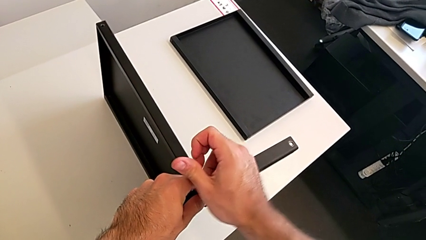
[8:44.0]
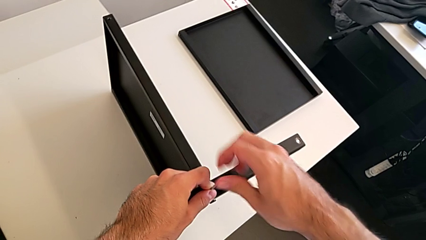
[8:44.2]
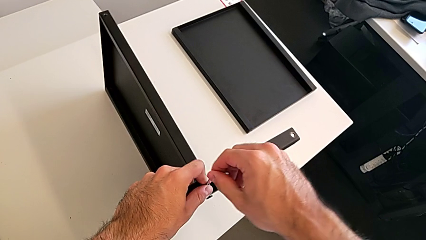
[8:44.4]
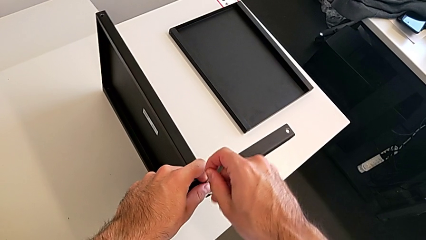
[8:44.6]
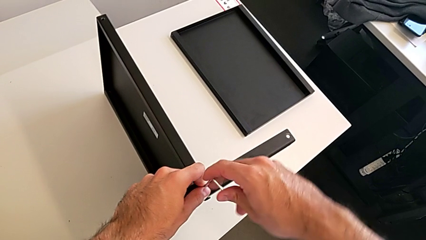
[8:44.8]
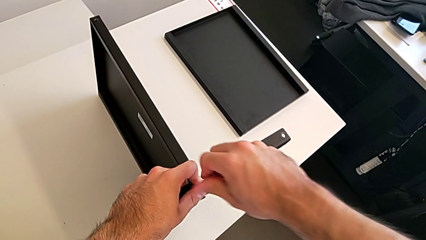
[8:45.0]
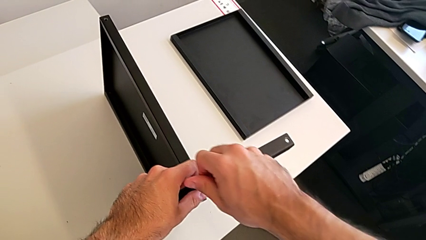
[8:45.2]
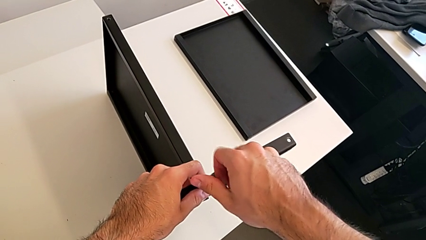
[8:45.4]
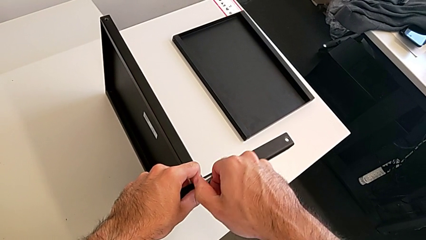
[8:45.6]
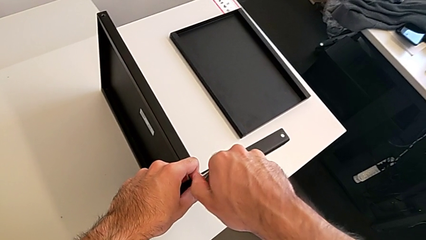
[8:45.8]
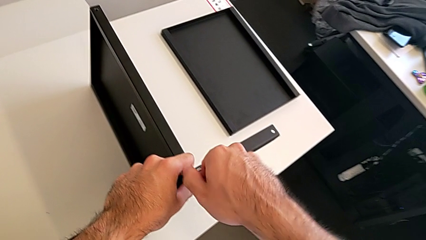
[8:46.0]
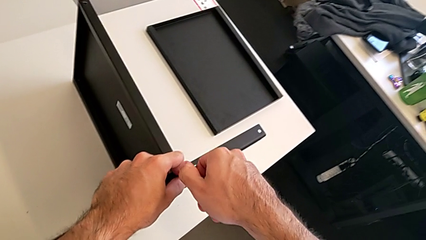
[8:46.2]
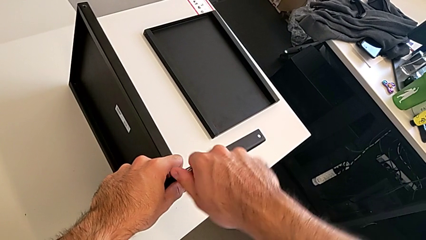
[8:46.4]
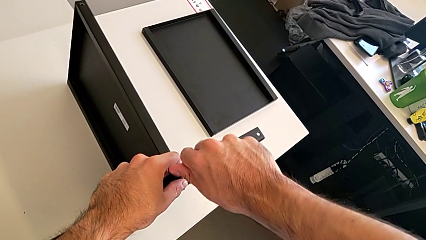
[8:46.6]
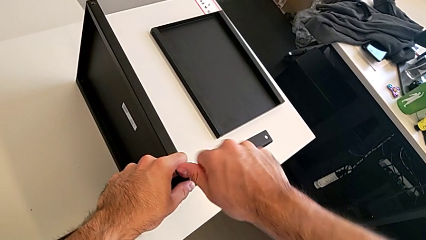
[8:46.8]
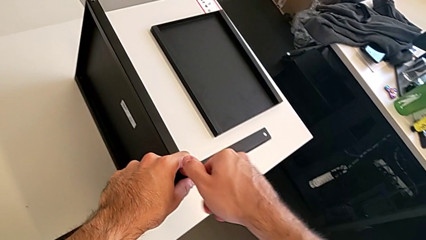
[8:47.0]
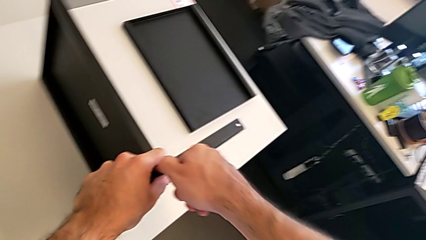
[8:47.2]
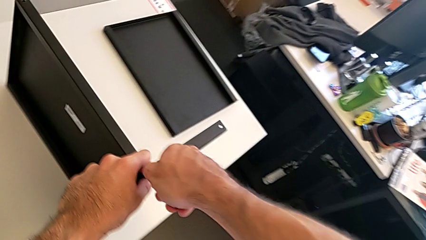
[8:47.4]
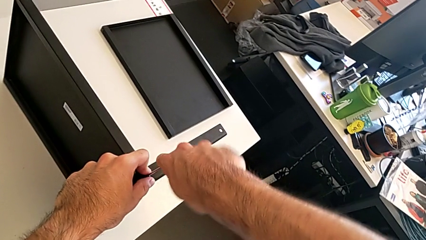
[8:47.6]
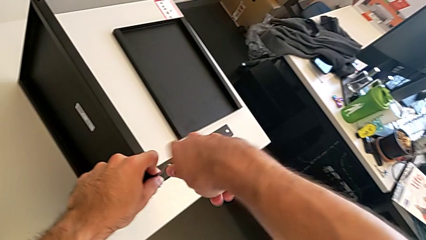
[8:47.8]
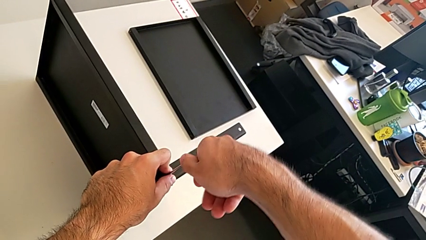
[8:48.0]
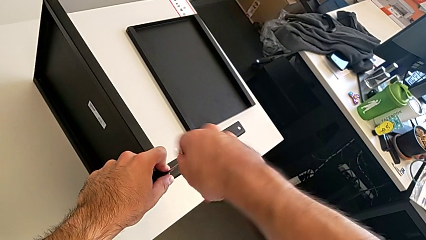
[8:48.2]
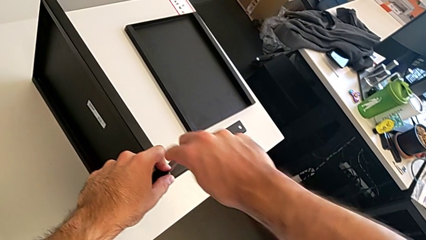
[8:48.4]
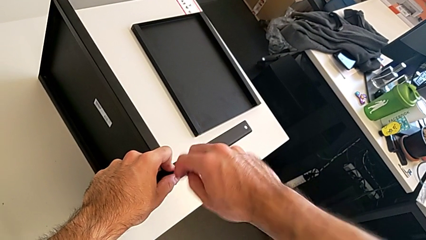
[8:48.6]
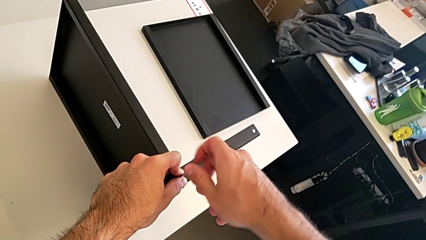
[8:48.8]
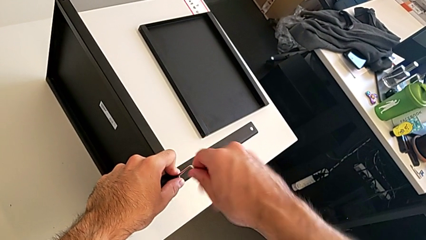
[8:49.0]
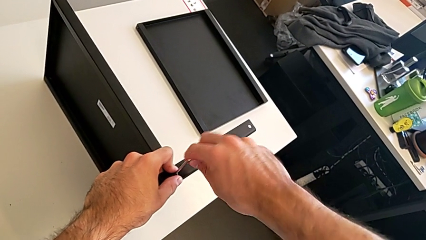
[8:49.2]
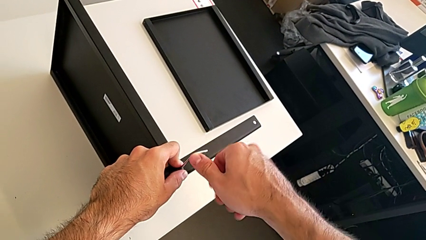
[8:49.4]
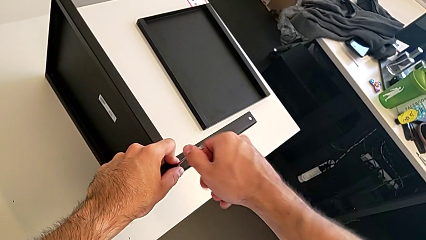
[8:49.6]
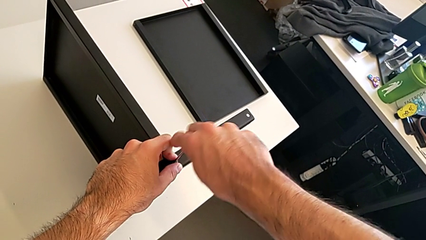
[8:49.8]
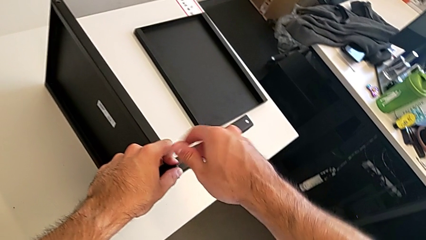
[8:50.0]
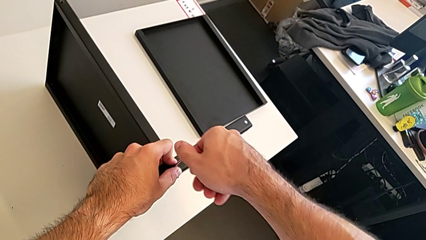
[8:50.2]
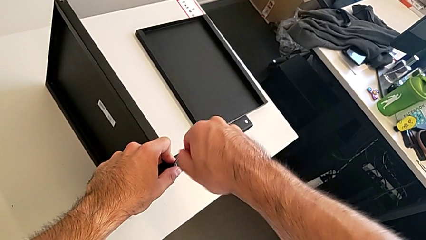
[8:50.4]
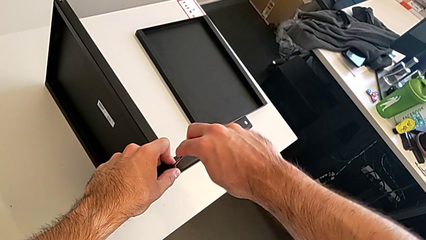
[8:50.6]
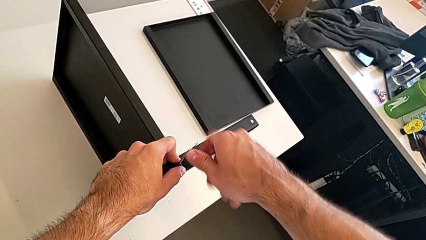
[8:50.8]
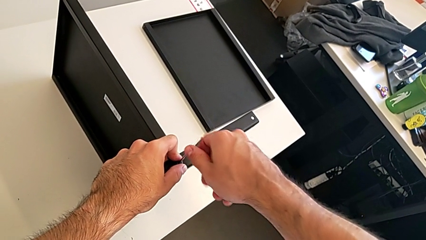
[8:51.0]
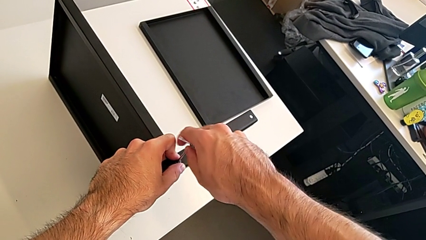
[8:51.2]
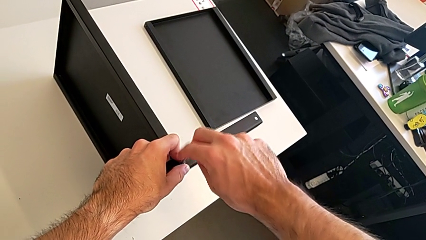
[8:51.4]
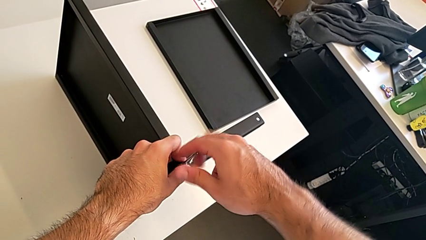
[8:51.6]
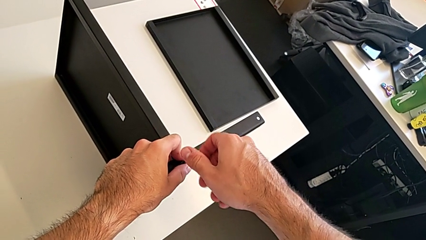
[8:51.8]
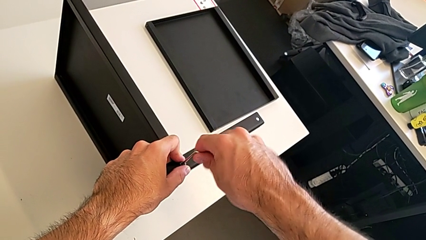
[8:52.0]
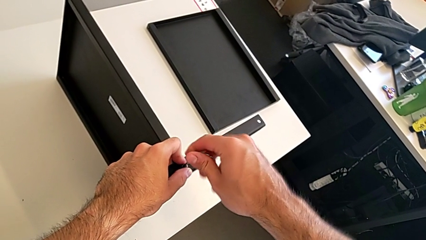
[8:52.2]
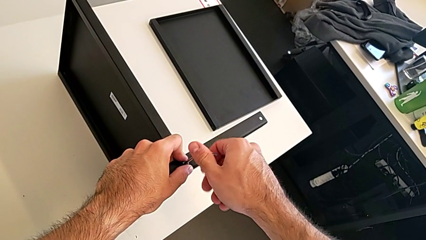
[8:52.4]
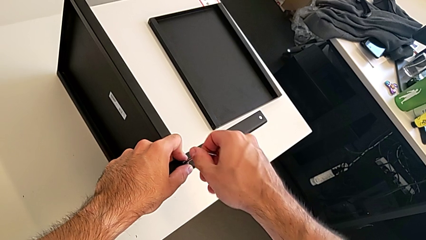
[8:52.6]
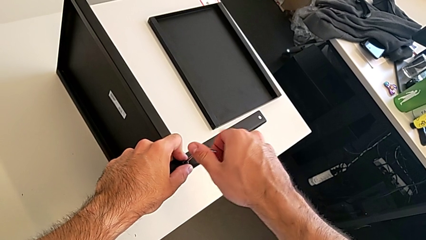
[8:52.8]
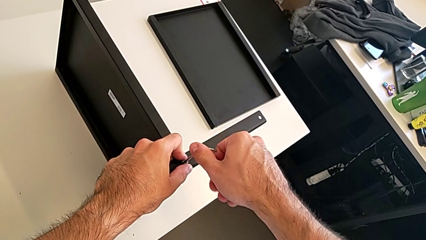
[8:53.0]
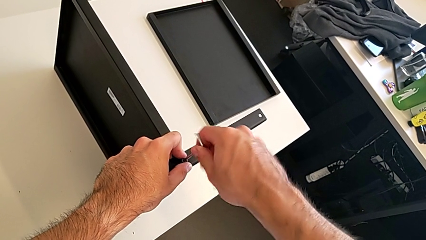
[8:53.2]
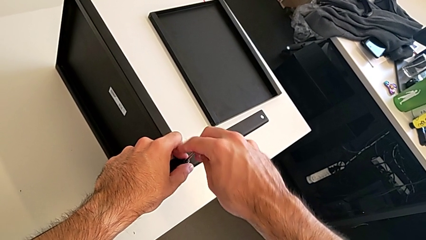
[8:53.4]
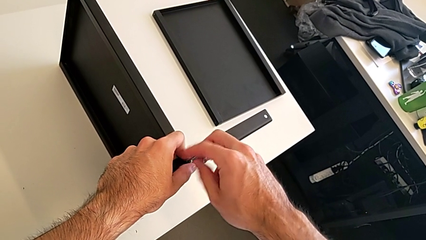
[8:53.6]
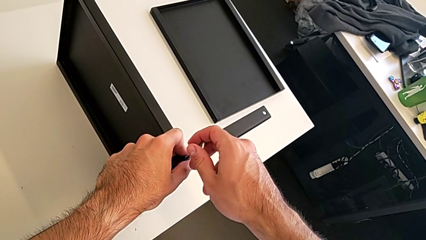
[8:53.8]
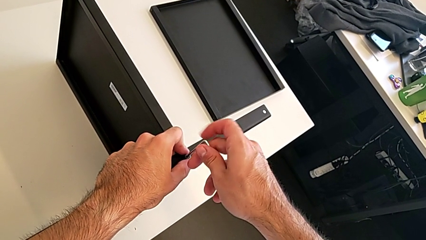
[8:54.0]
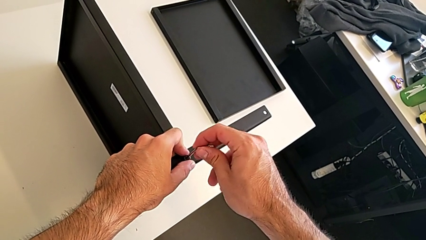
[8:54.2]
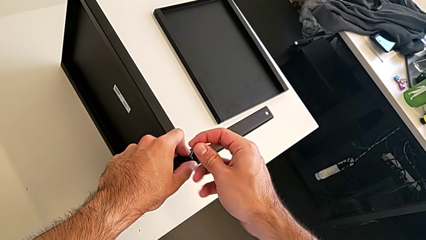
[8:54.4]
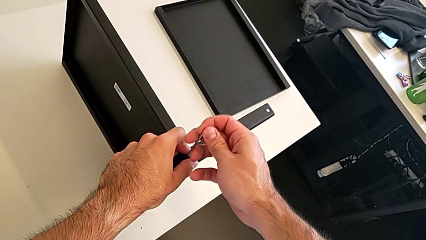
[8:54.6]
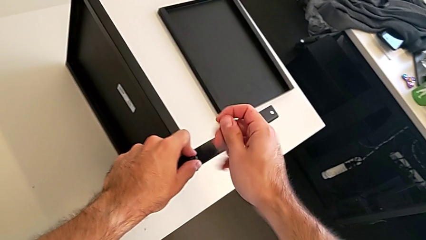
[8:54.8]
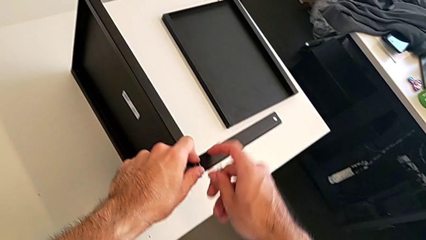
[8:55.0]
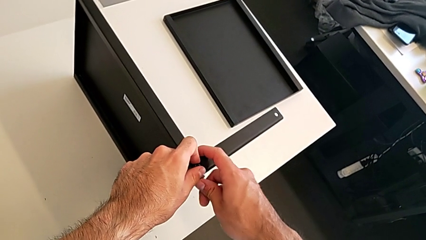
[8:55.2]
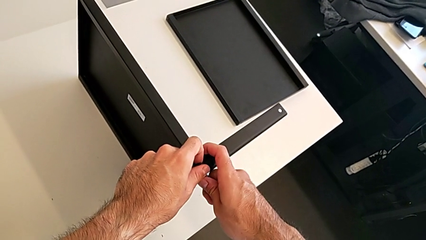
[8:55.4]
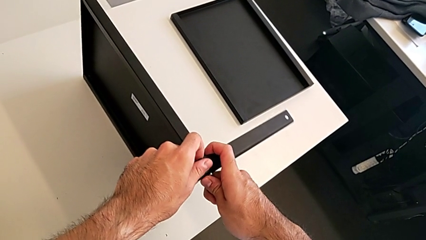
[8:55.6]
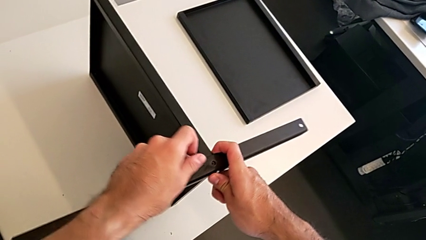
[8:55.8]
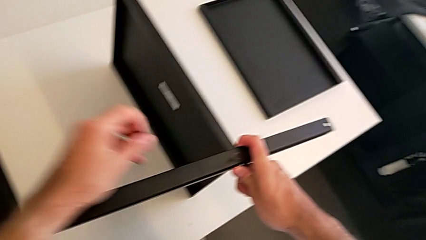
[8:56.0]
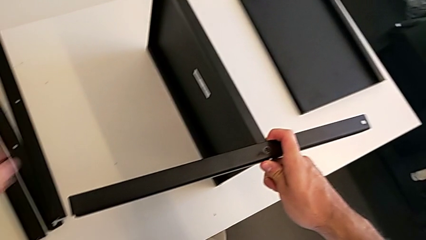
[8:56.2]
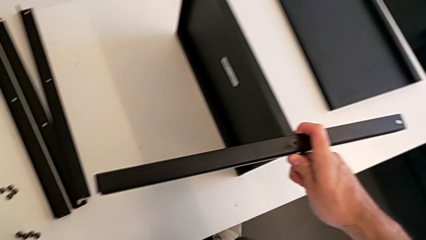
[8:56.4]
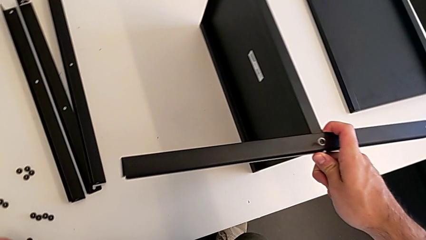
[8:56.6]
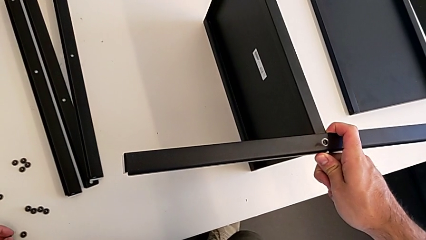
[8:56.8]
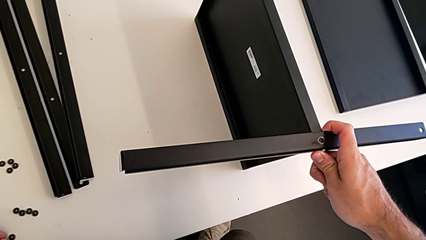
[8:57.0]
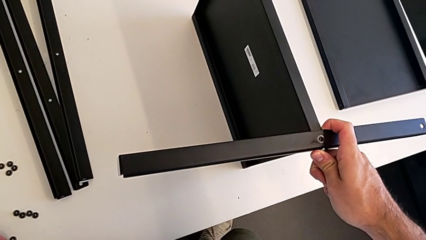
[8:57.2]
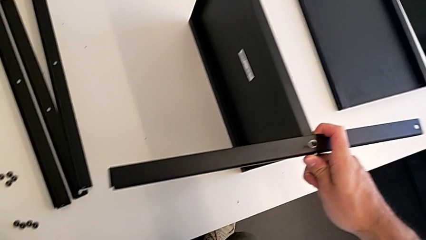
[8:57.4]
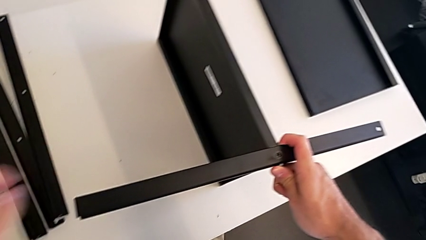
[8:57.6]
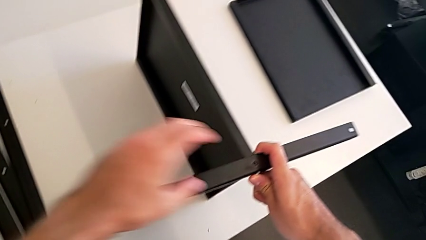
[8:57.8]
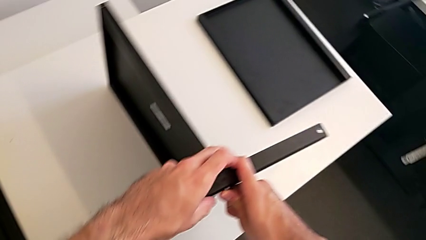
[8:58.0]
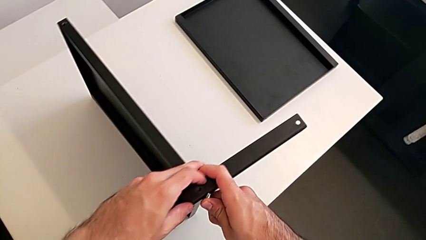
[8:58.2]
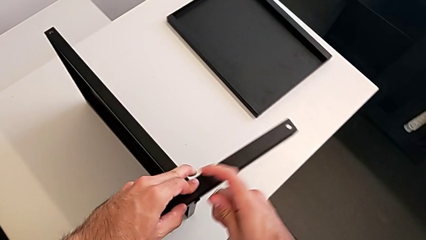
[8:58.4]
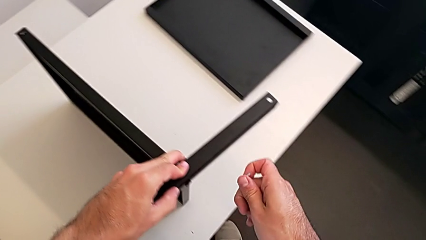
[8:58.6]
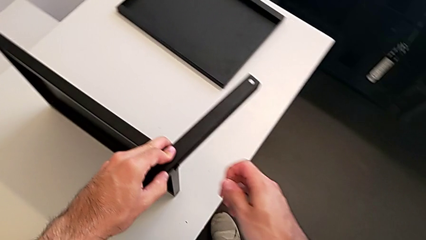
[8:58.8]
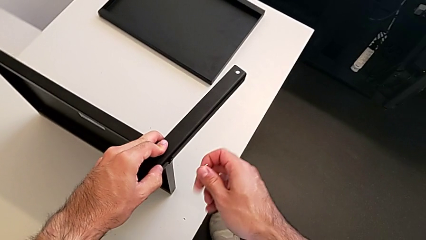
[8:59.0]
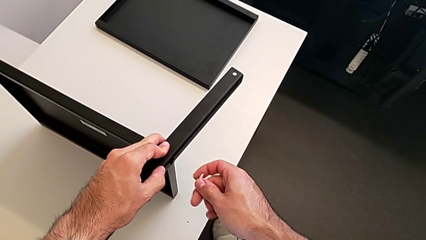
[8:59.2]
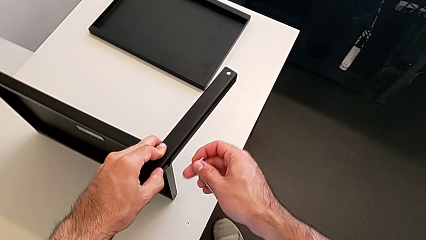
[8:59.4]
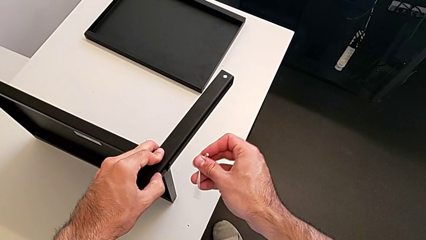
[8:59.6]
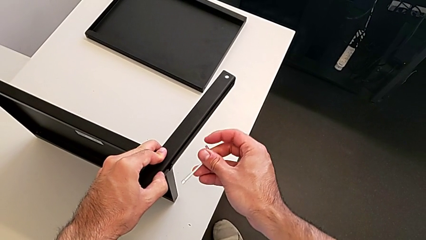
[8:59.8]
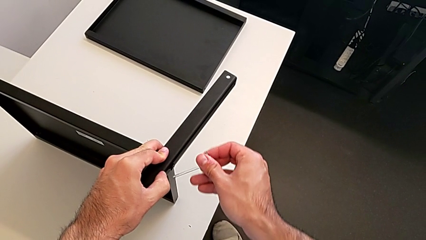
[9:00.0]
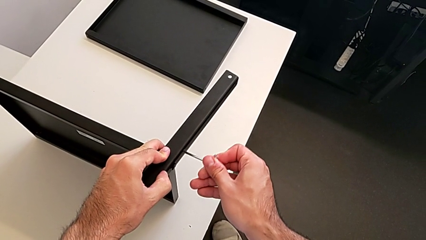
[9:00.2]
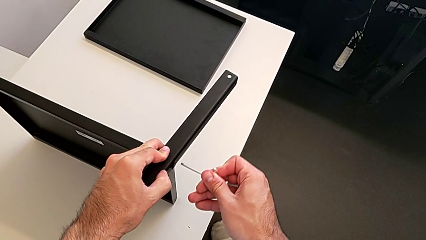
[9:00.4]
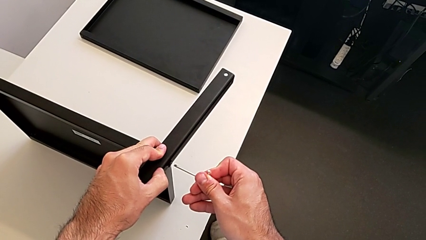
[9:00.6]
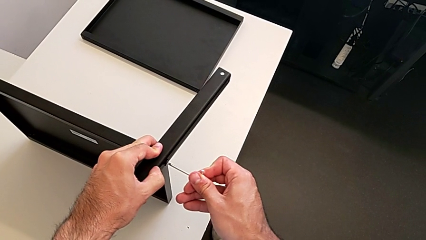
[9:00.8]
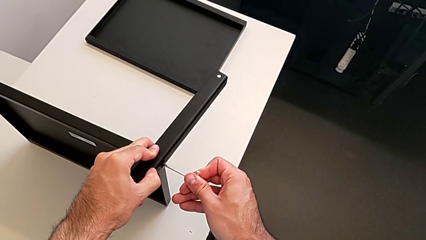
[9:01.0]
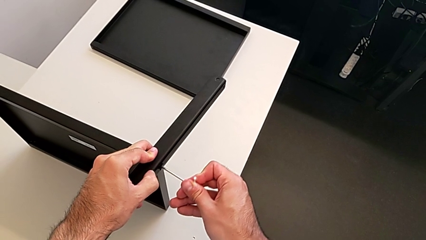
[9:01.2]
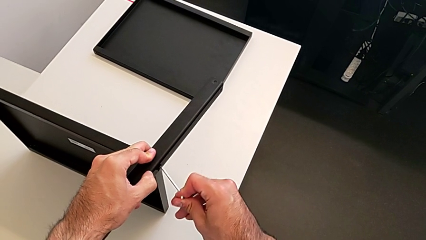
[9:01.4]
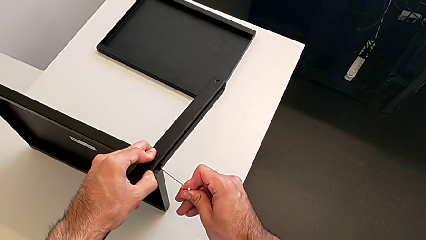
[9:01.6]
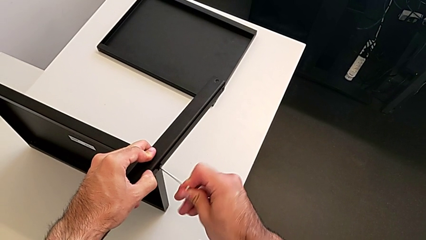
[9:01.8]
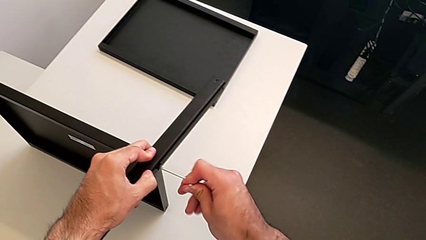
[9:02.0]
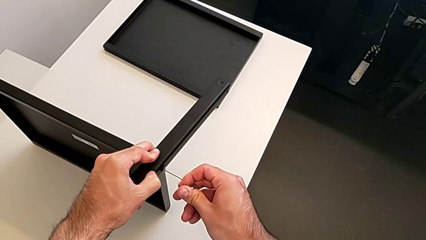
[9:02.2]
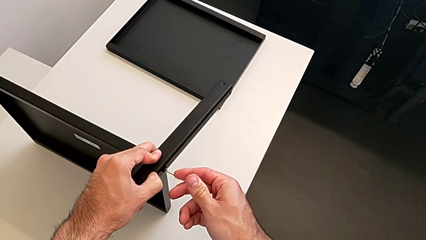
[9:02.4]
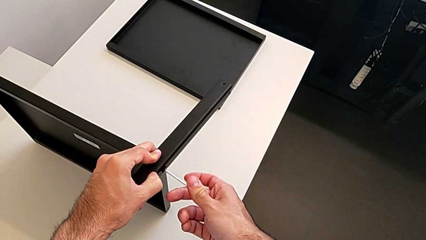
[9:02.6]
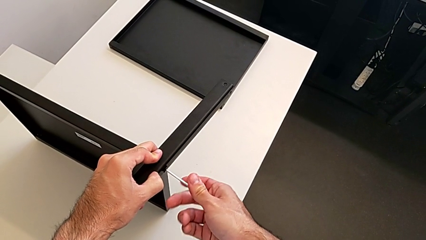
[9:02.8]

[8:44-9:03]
The camera wearer is assembling the fourth leg with the Allen key. They keep unscrewing the hex socket head, withdraw the Allen wrench, disassemble the hex socket head, place it, grab the nightstand, rotate the Allen wrench and insert it.
